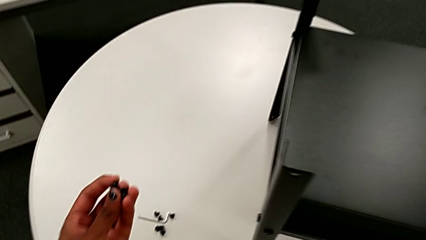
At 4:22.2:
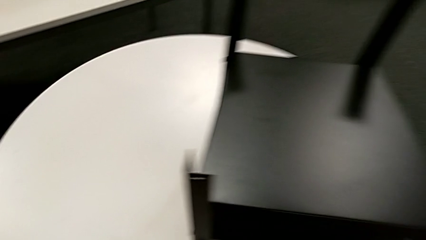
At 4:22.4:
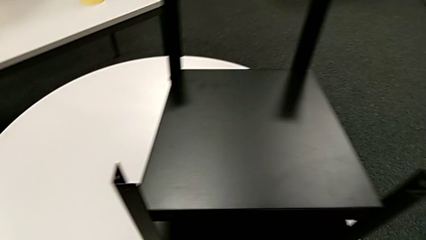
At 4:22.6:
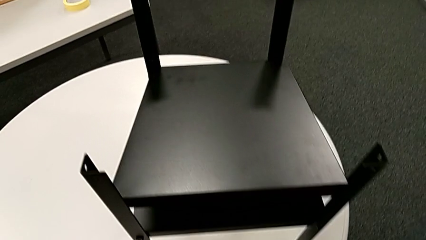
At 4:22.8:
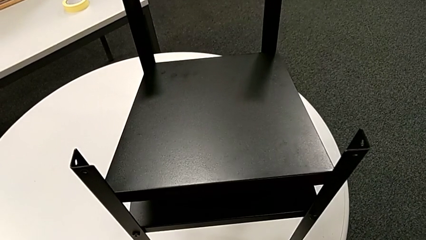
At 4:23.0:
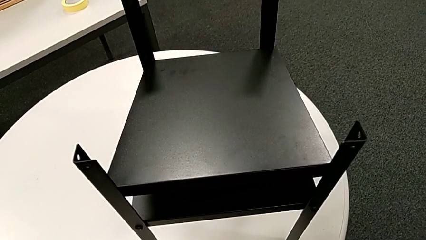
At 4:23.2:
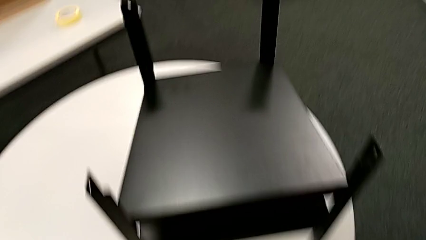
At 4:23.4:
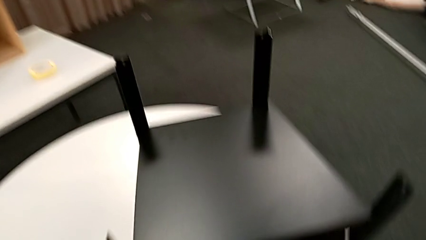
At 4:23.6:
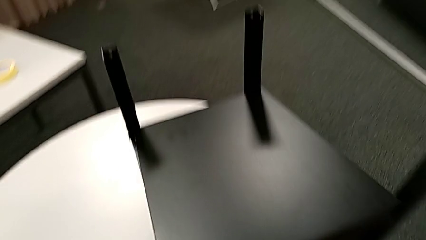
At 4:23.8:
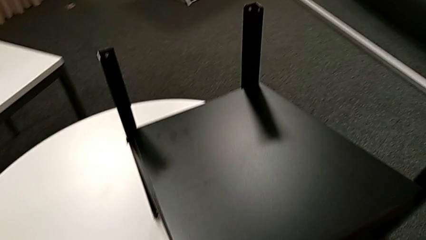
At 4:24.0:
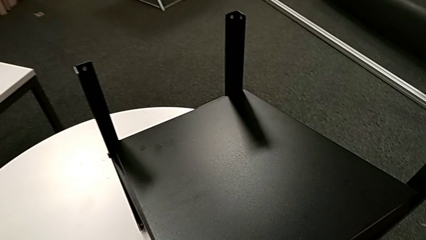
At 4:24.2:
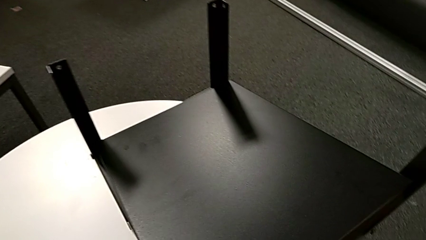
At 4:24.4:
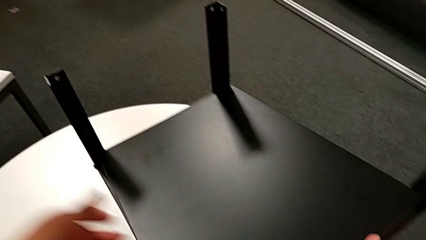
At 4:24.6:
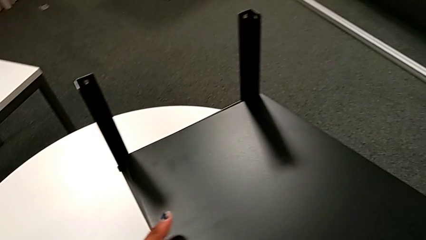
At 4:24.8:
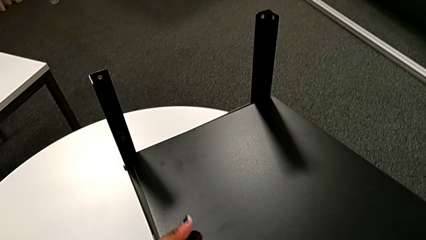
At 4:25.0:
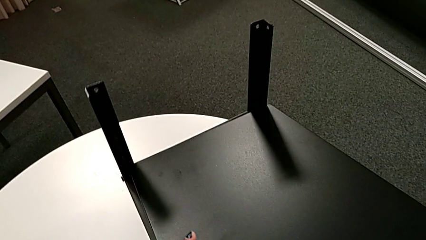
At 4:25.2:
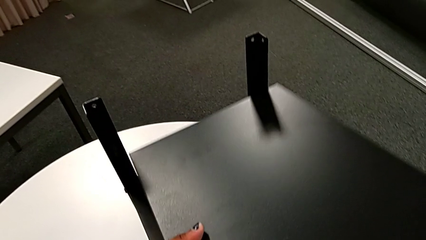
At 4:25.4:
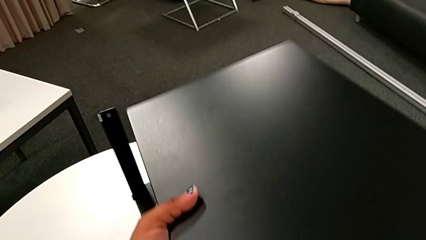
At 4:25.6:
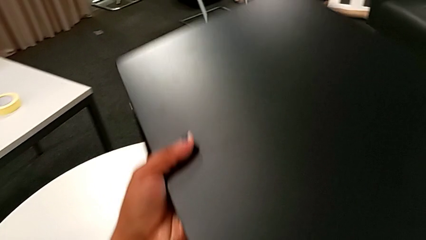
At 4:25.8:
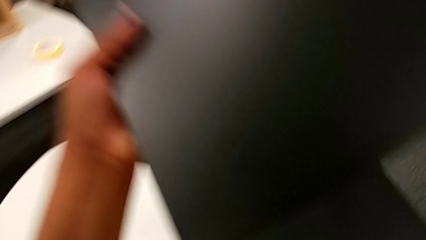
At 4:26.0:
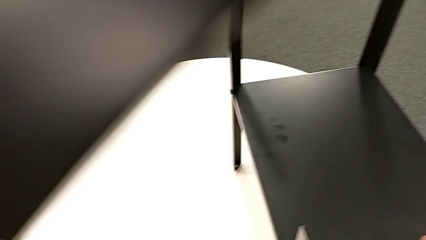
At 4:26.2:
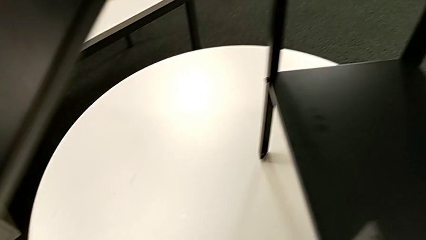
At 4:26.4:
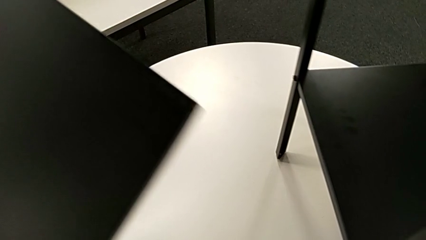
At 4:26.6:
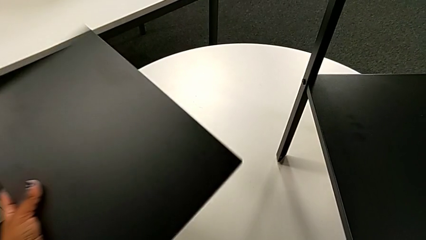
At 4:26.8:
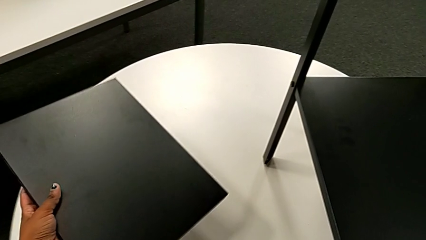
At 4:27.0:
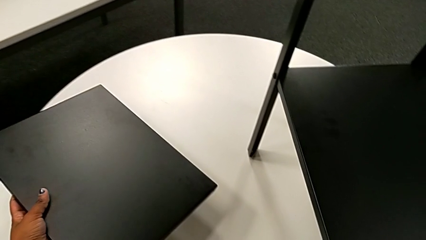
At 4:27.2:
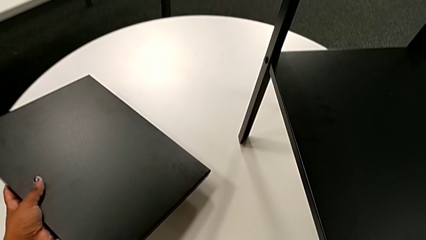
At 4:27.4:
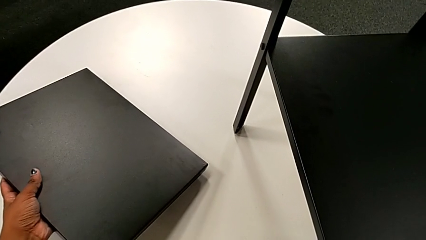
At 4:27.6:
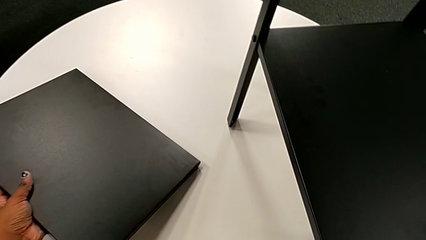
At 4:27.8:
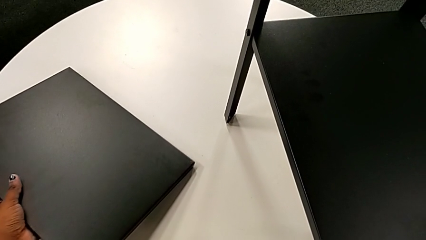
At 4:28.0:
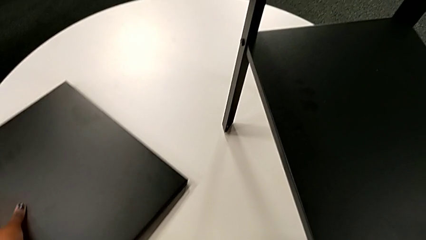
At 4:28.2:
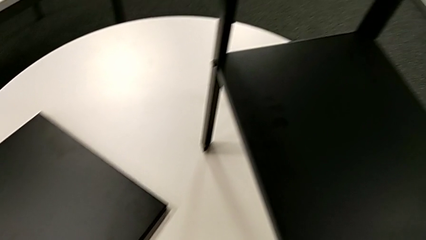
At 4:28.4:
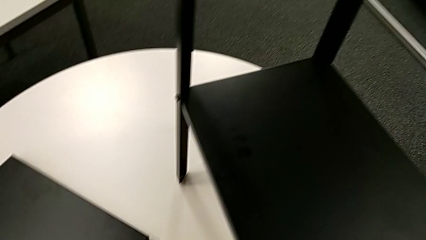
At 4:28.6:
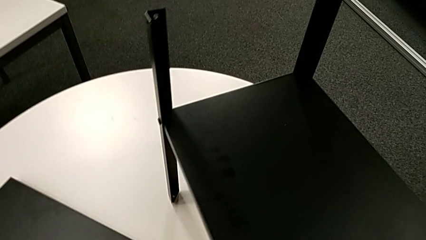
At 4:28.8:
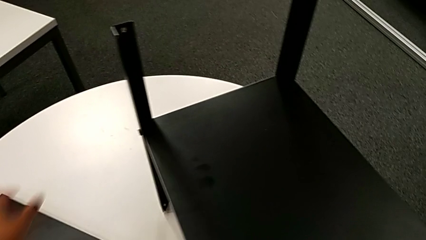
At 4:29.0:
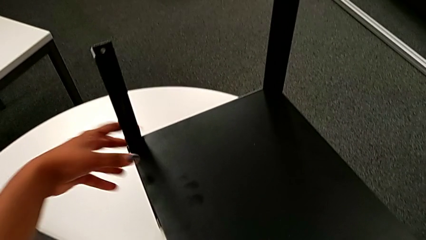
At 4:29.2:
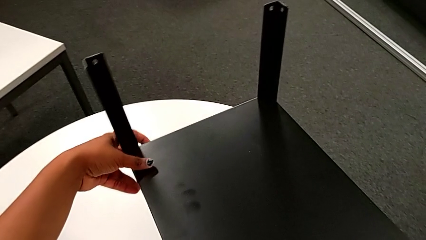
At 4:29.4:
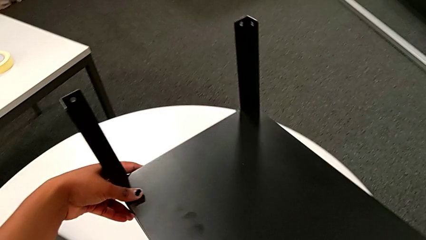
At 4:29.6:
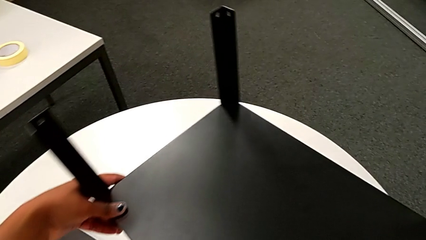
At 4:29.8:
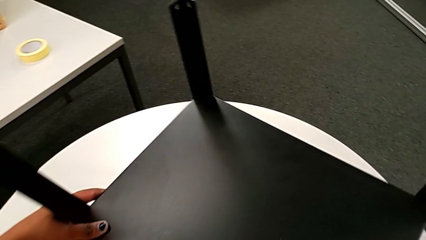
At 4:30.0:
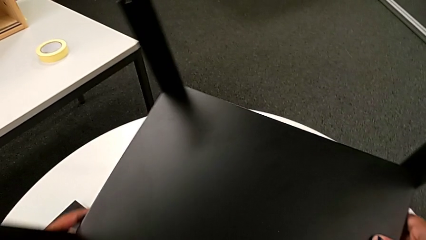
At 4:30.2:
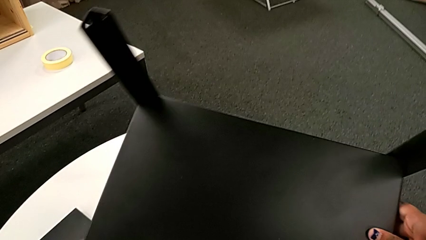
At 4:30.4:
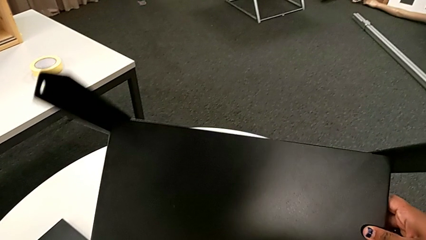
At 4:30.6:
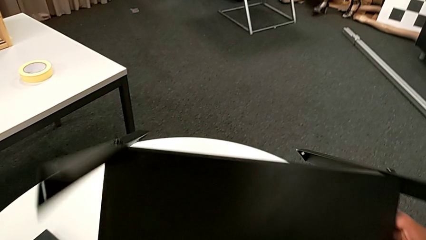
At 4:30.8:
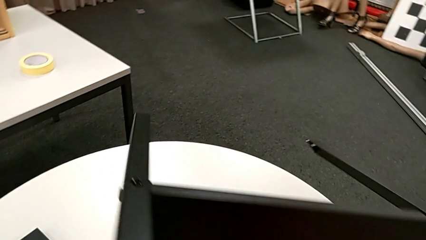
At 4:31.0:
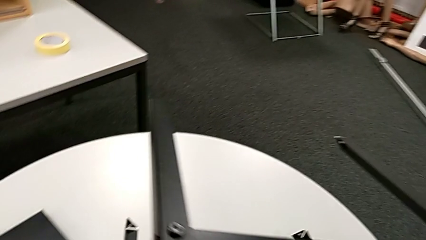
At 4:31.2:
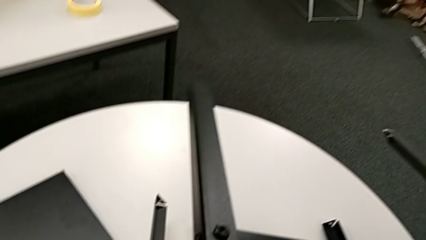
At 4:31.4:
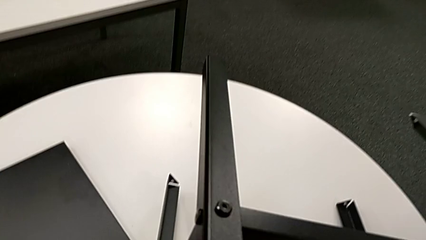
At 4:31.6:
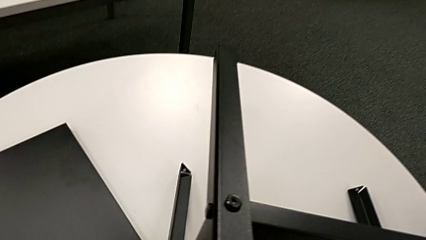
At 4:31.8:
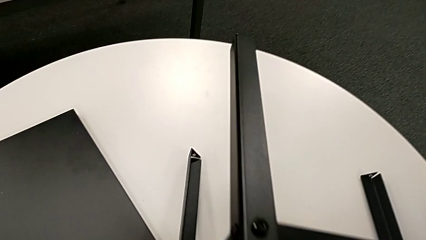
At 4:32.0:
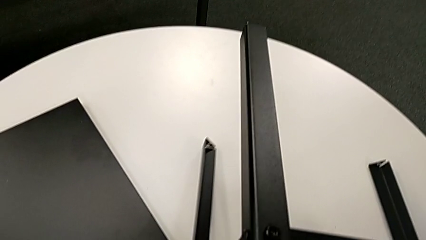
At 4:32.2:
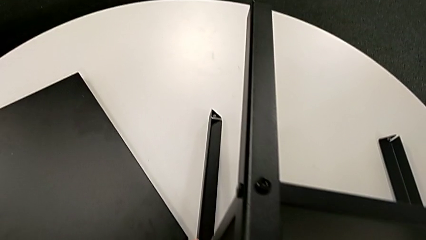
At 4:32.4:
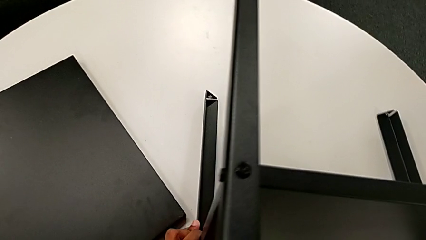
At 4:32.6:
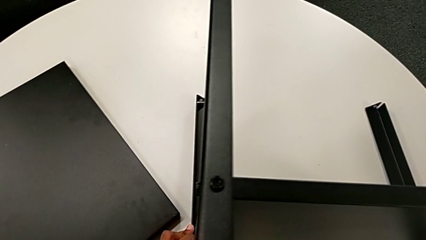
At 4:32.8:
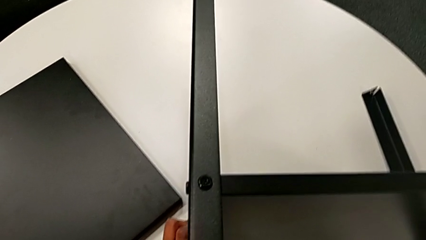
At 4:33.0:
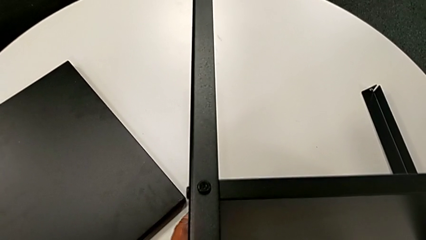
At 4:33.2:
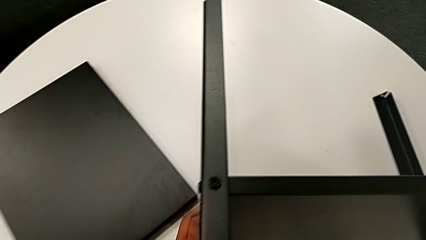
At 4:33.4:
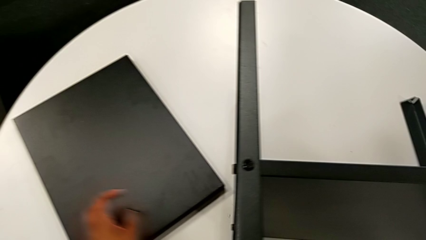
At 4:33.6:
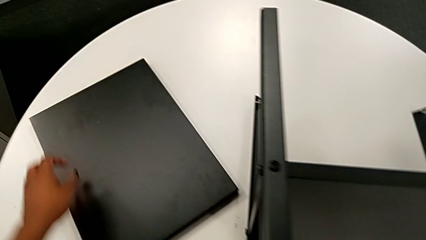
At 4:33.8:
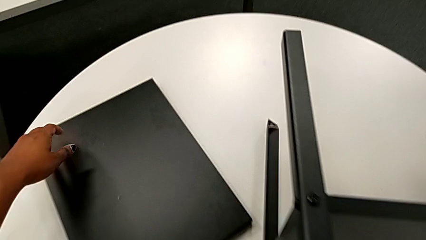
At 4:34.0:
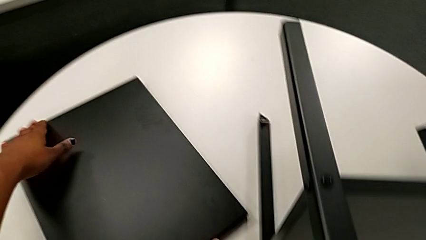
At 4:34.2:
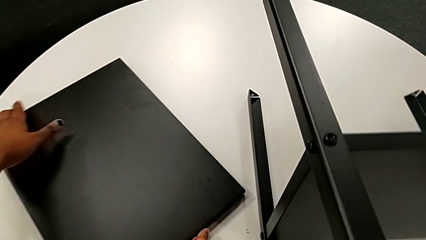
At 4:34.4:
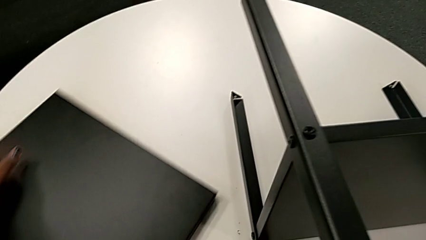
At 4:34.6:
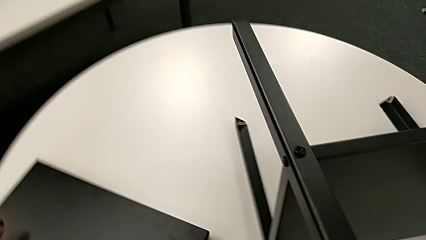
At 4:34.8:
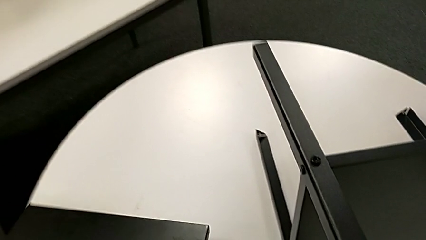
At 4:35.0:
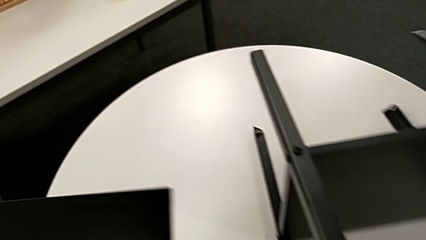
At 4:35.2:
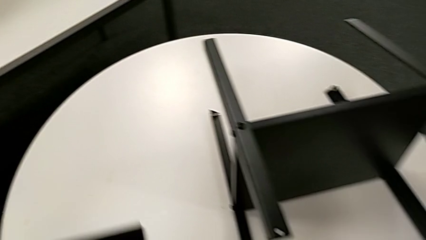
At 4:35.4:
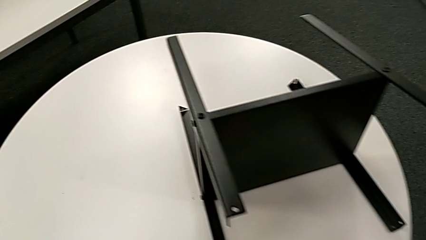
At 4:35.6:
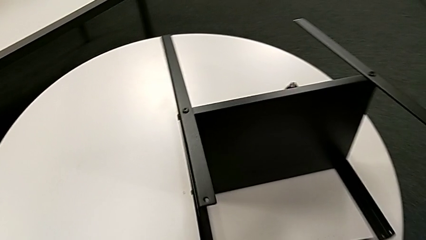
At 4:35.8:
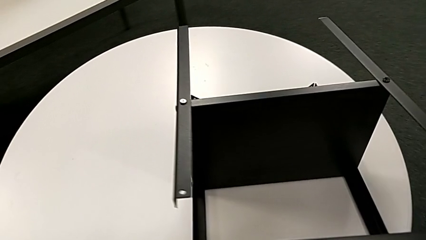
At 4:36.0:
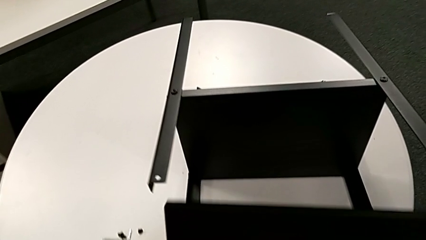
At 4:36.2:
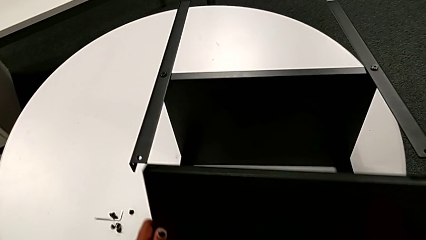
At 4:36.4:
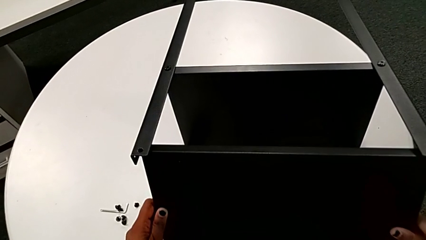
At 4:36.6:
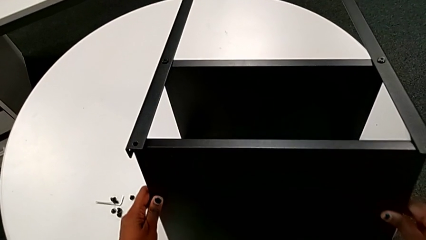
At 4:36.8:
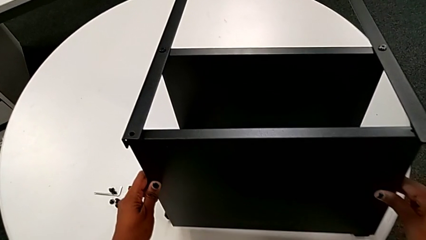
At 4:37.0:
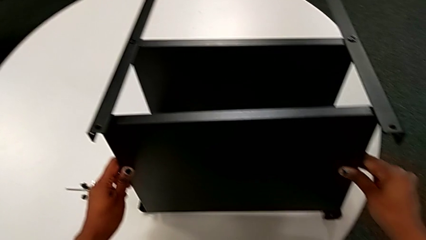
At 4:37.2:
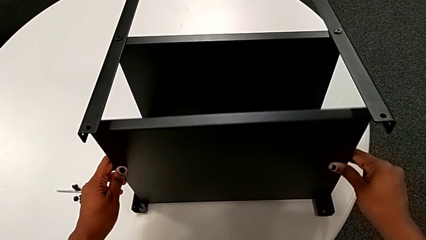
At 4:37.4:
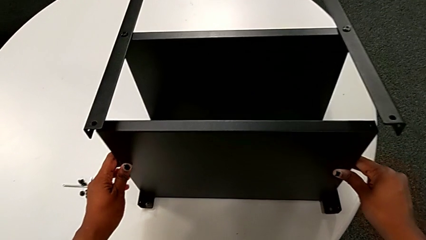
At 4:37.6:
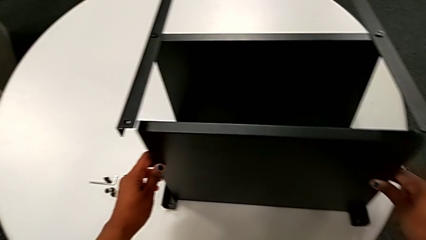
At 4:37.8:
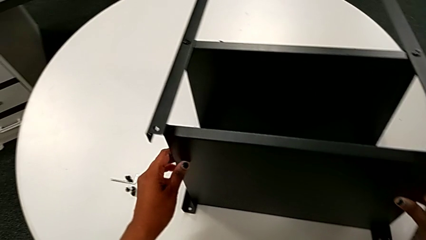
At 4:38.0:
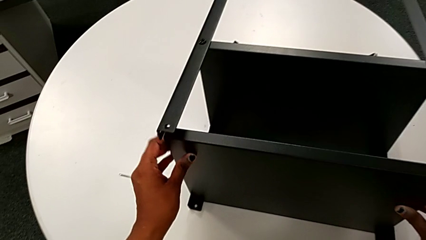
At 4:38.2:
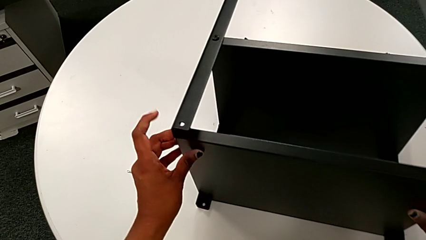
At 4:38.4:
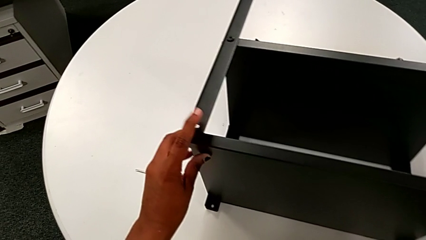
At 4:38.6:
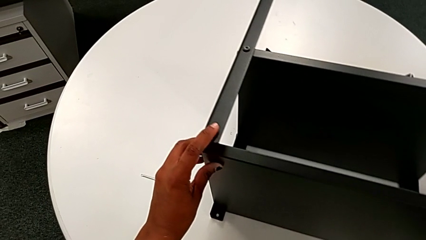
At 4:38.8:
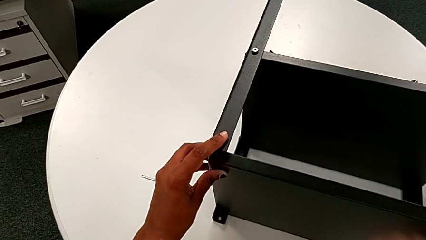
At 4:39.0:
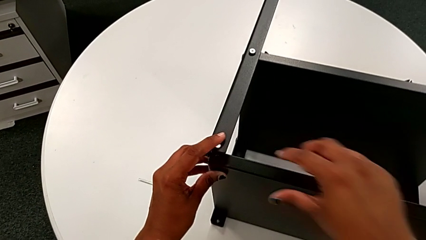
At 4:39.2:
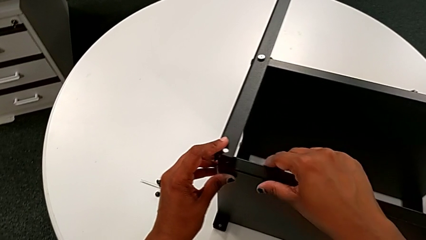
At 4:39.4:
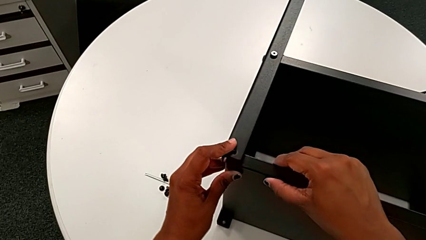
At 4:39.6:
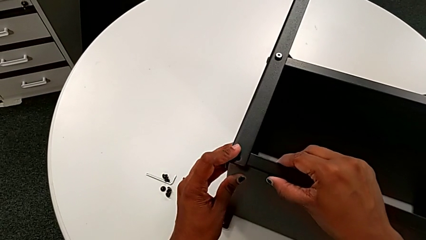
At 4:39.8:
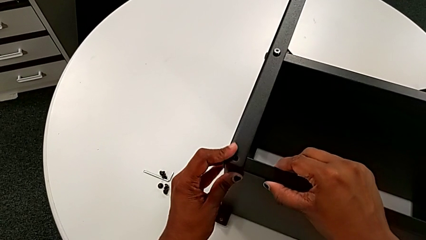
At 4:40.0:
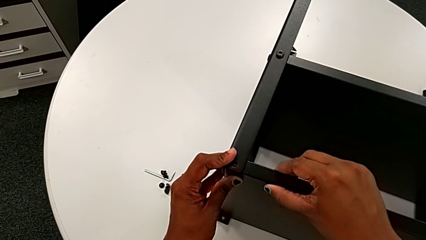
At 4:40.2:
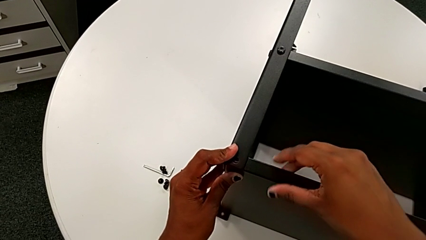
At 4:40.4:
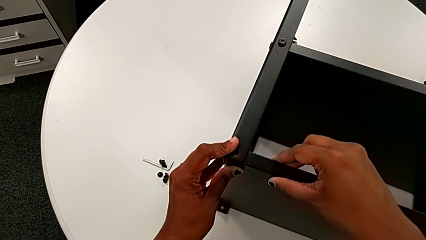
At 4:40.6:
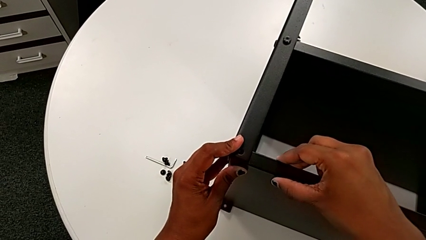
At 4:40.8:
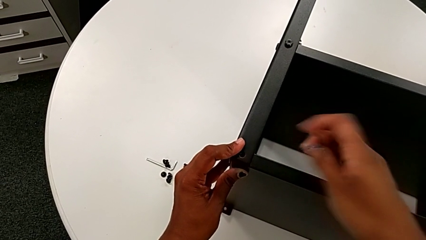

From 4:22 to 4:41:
The camera wearer is assembling the upper tray. They hold the hex socket head, grab the top tray, withdraw the tray, place it, grab the nightstand, rotate it, place it, approach the tray, grab it, approach the nightstand and align the top tray.
